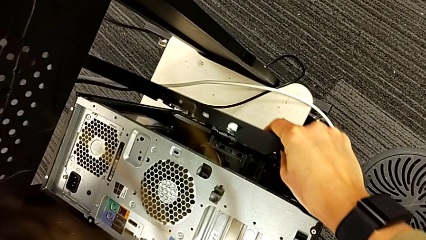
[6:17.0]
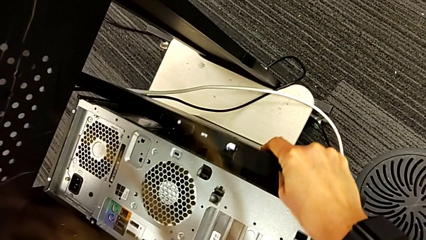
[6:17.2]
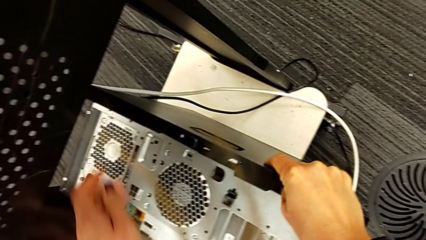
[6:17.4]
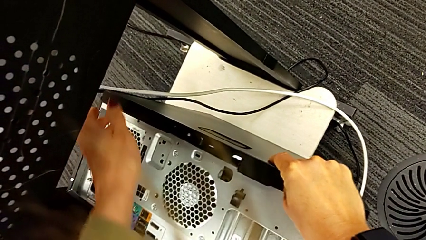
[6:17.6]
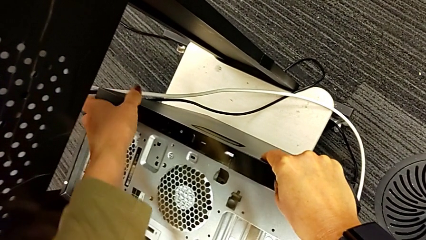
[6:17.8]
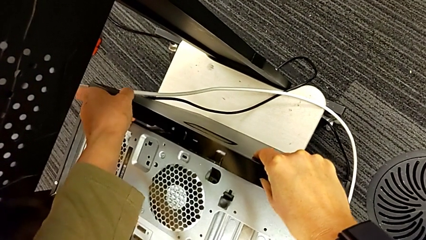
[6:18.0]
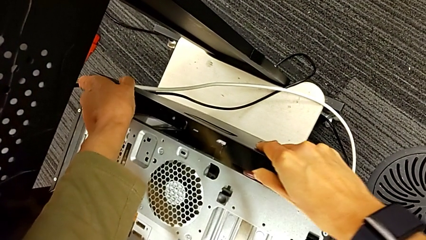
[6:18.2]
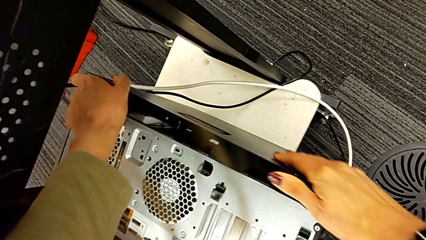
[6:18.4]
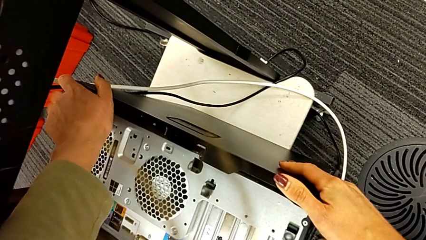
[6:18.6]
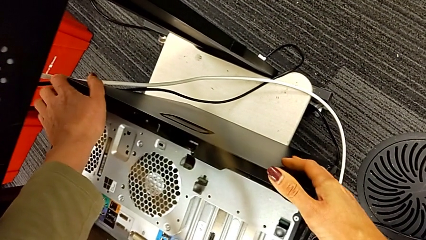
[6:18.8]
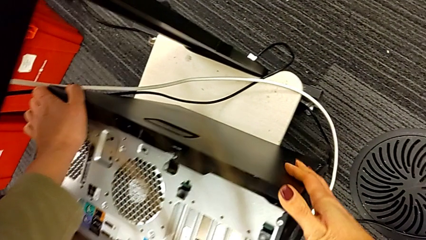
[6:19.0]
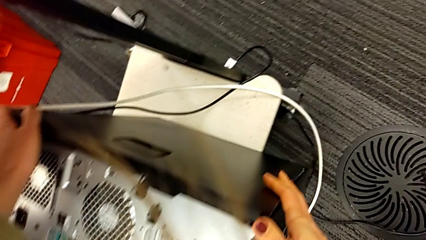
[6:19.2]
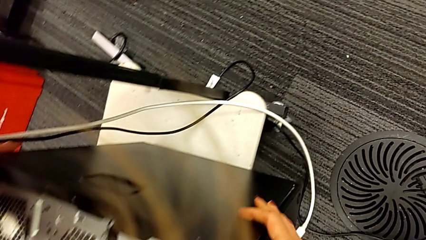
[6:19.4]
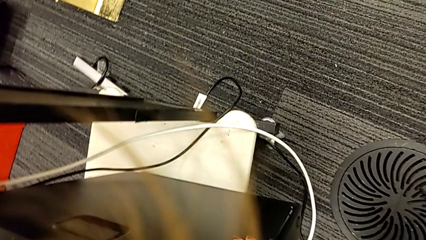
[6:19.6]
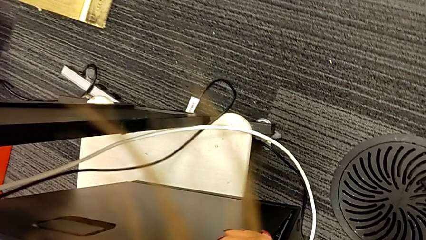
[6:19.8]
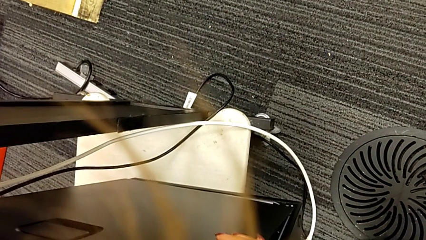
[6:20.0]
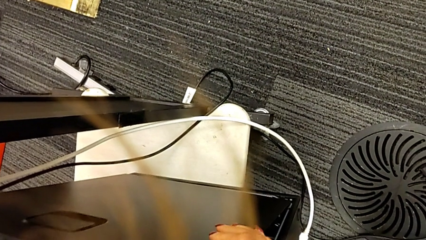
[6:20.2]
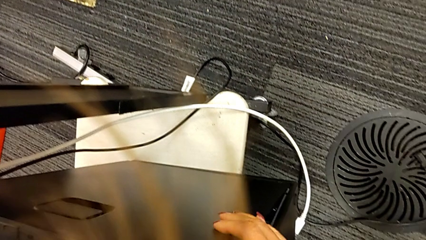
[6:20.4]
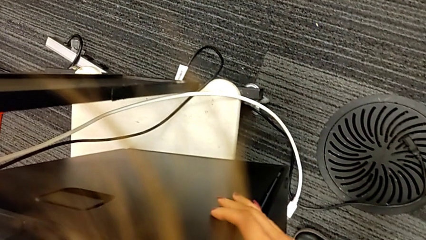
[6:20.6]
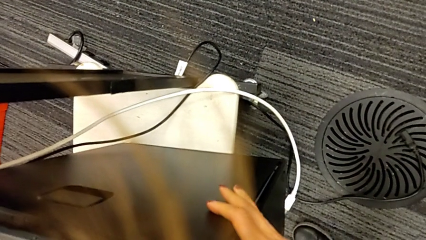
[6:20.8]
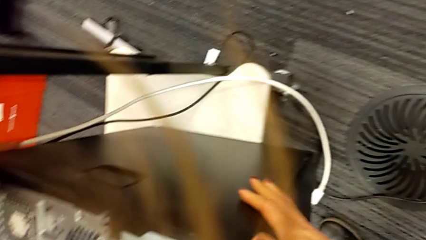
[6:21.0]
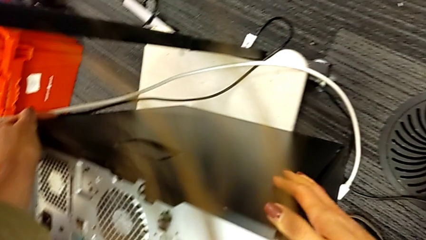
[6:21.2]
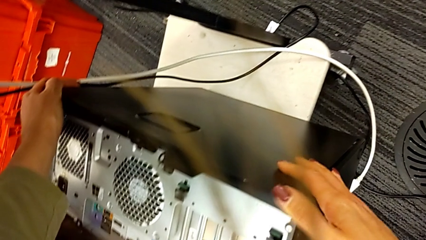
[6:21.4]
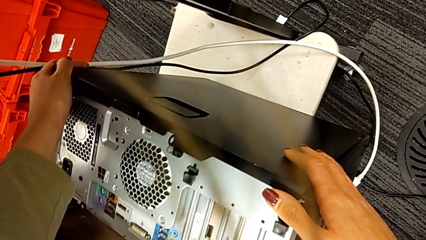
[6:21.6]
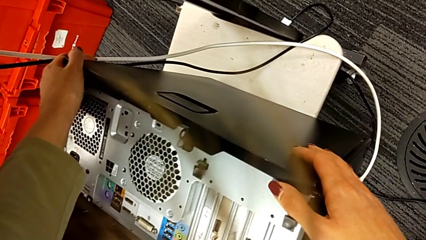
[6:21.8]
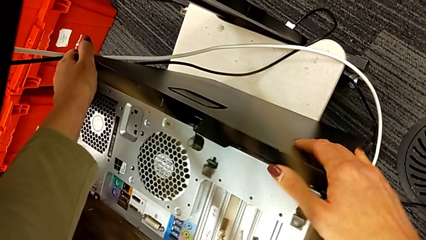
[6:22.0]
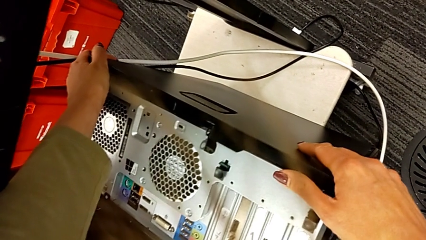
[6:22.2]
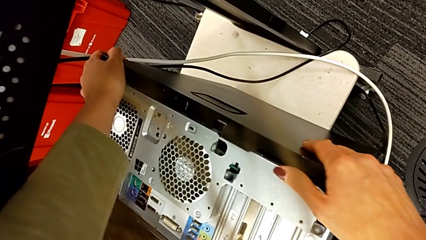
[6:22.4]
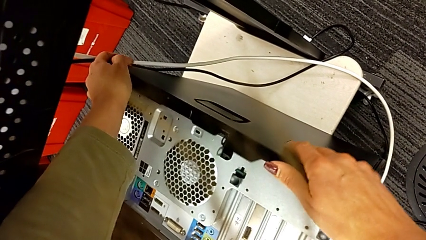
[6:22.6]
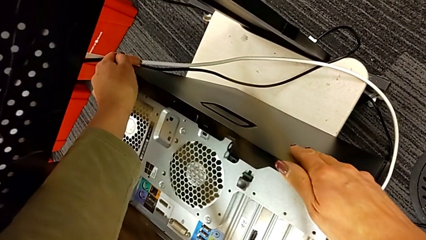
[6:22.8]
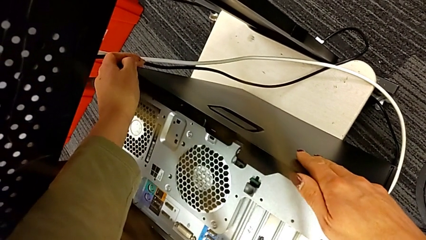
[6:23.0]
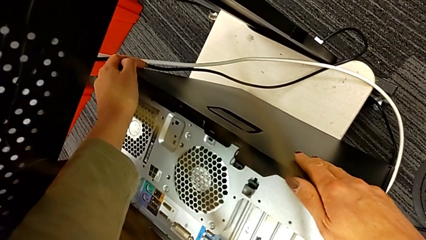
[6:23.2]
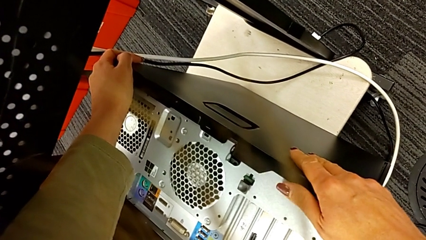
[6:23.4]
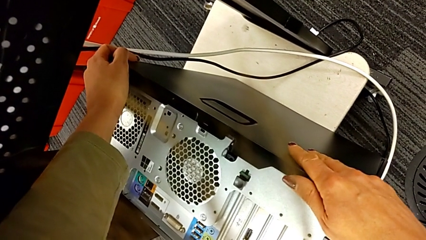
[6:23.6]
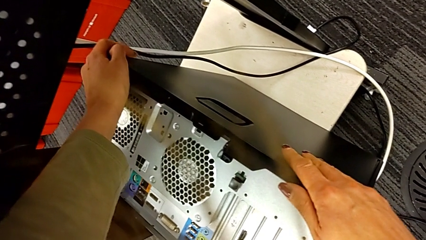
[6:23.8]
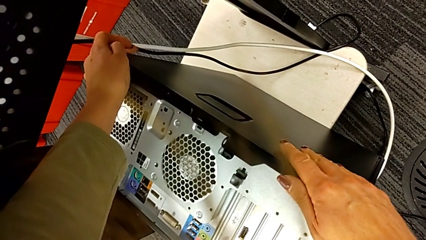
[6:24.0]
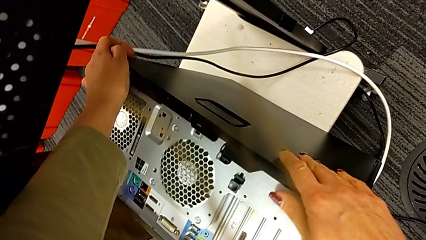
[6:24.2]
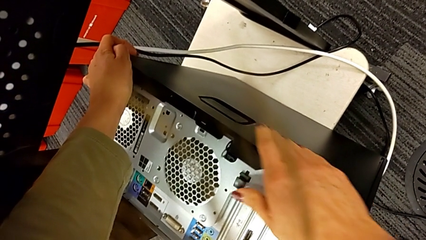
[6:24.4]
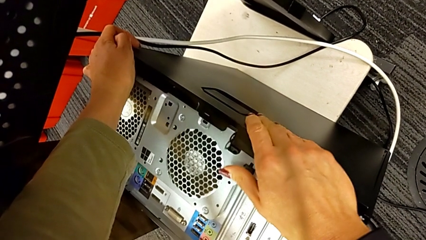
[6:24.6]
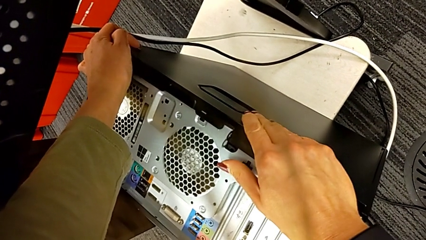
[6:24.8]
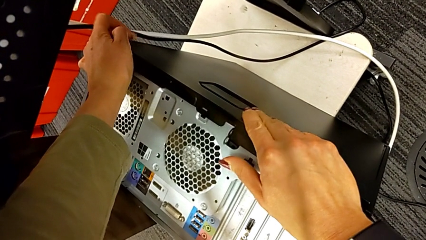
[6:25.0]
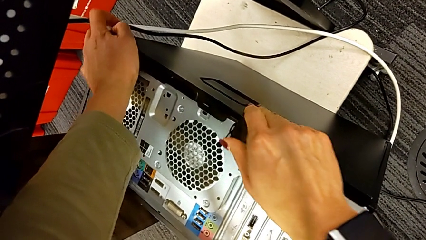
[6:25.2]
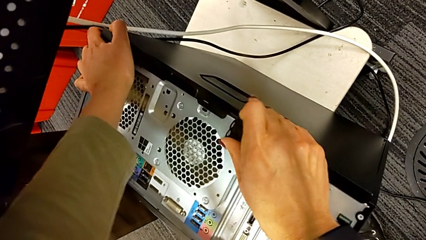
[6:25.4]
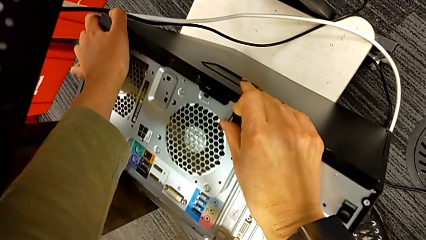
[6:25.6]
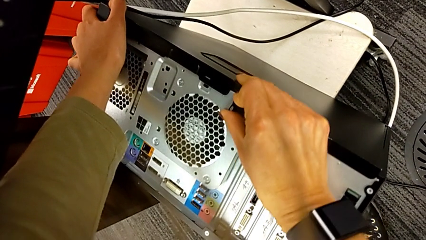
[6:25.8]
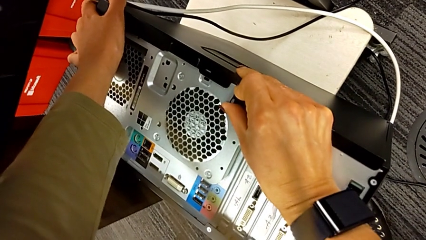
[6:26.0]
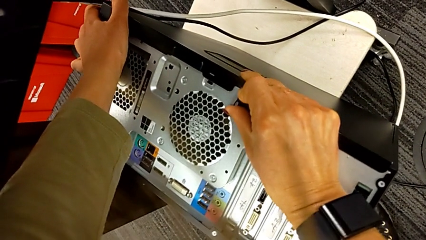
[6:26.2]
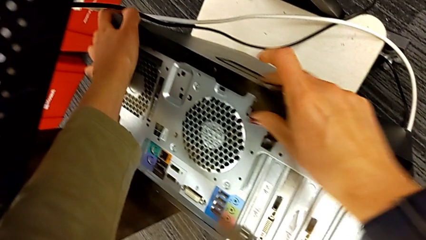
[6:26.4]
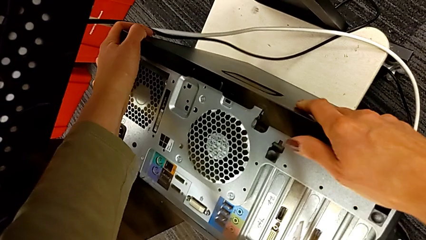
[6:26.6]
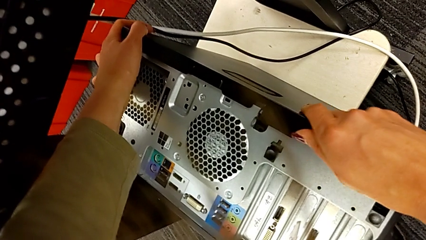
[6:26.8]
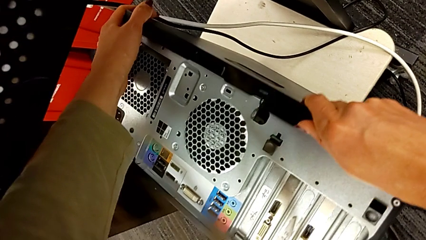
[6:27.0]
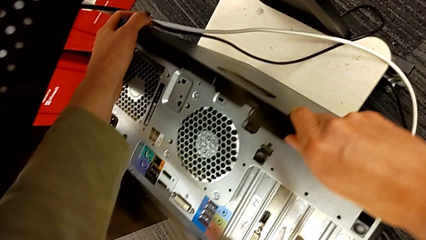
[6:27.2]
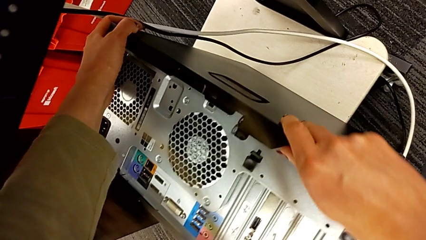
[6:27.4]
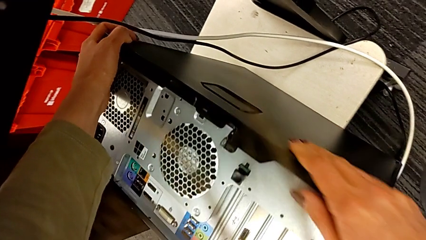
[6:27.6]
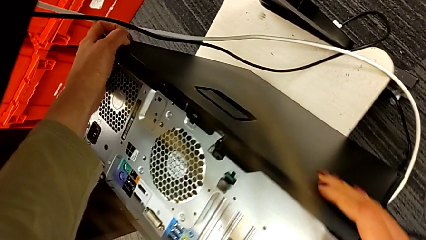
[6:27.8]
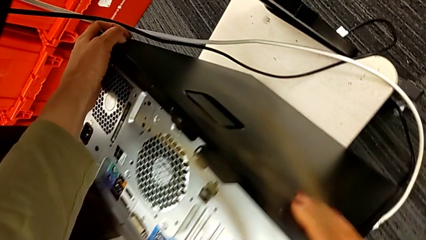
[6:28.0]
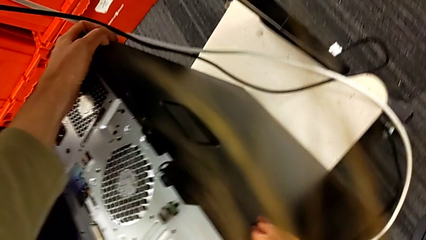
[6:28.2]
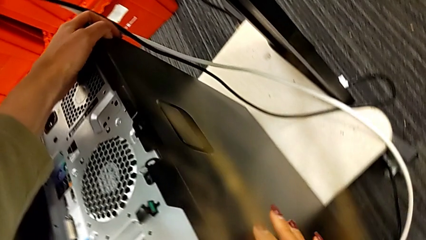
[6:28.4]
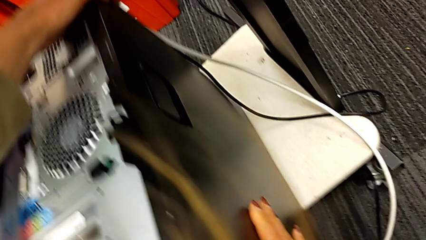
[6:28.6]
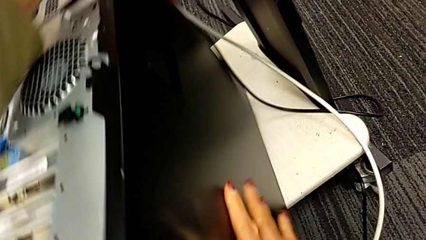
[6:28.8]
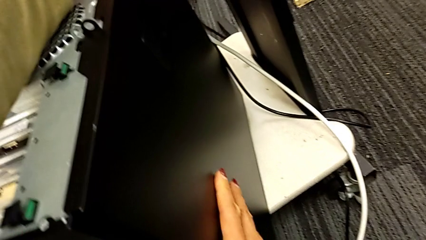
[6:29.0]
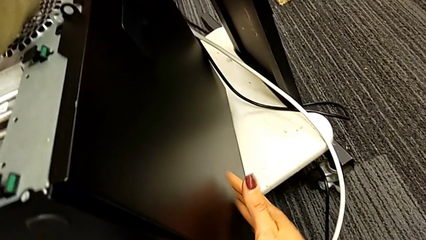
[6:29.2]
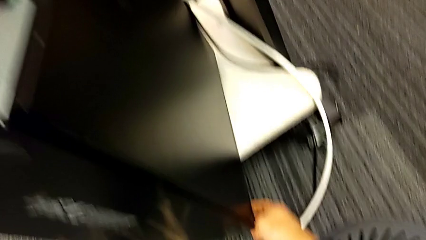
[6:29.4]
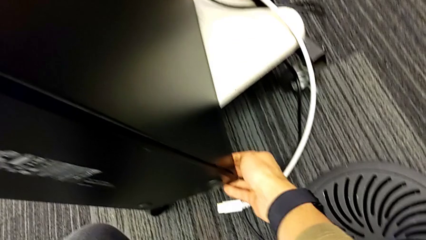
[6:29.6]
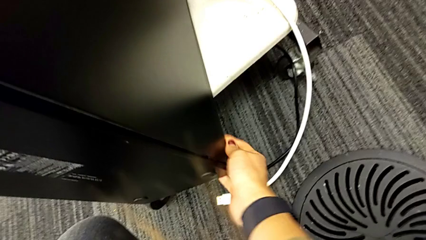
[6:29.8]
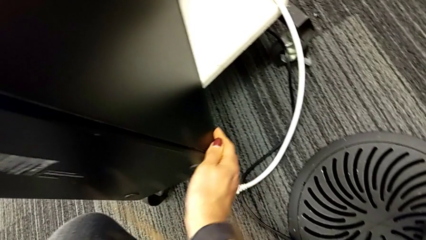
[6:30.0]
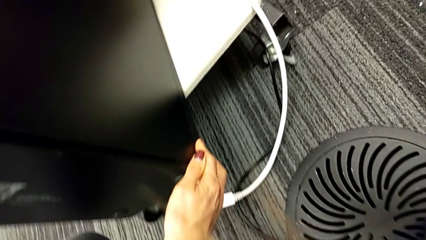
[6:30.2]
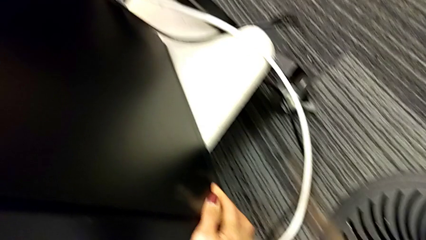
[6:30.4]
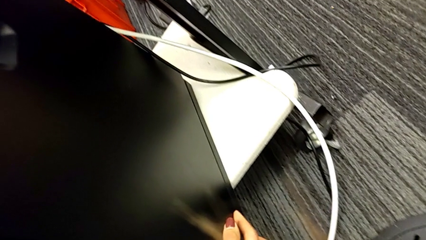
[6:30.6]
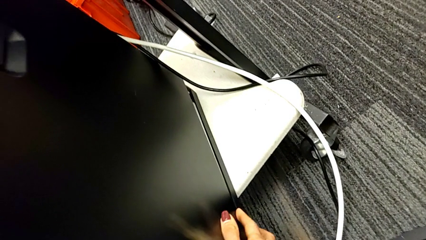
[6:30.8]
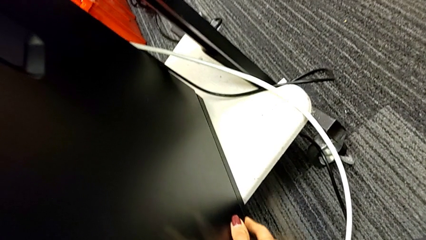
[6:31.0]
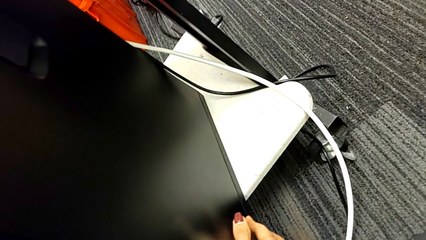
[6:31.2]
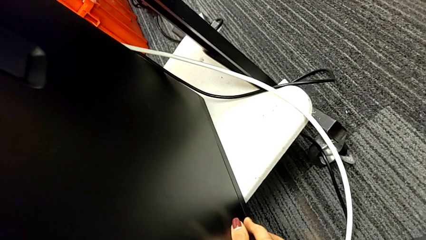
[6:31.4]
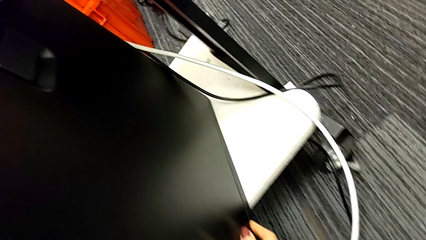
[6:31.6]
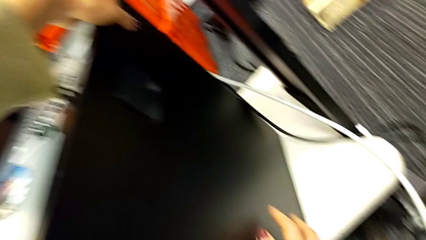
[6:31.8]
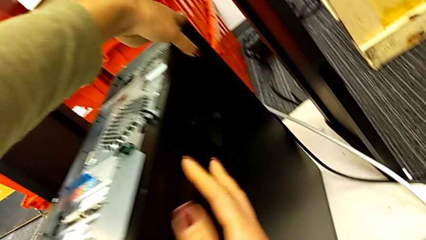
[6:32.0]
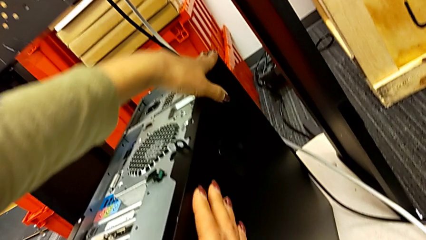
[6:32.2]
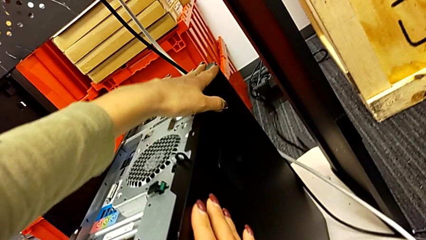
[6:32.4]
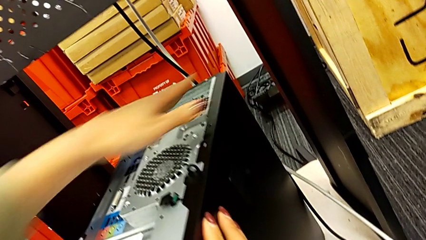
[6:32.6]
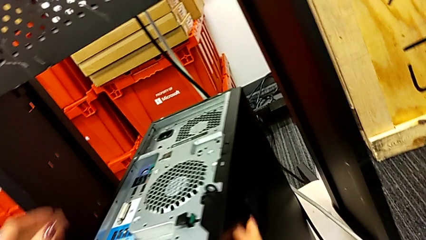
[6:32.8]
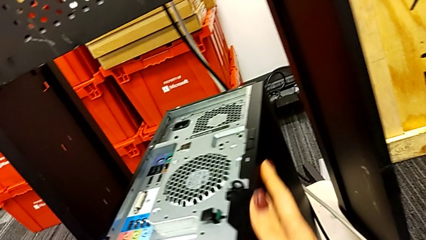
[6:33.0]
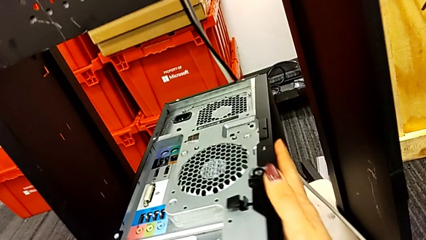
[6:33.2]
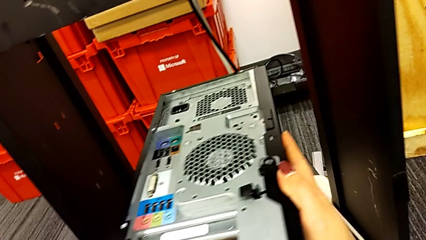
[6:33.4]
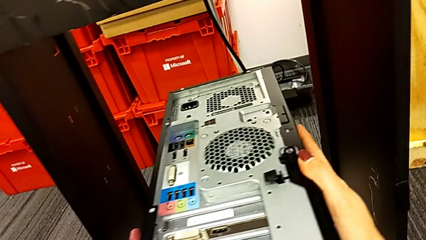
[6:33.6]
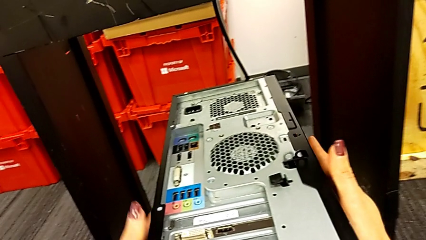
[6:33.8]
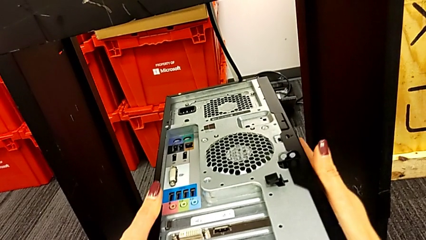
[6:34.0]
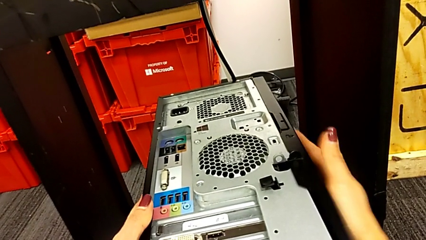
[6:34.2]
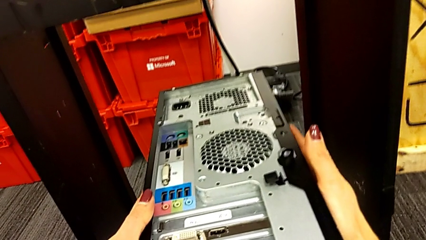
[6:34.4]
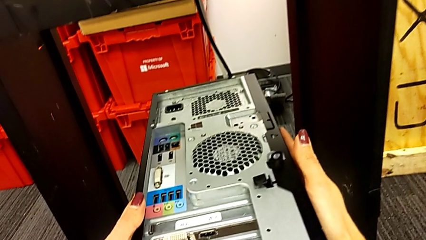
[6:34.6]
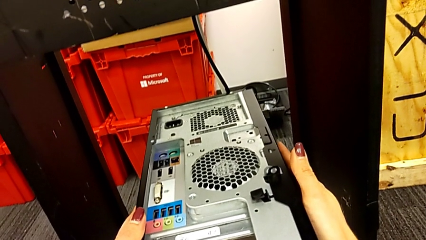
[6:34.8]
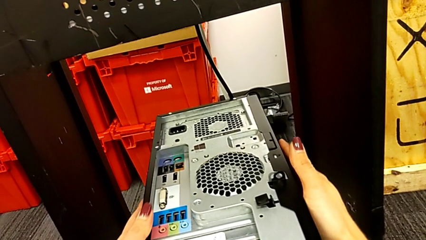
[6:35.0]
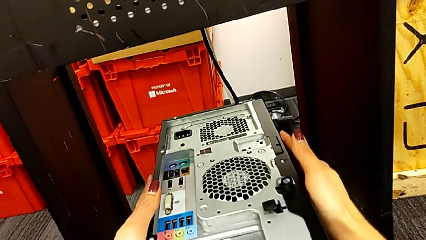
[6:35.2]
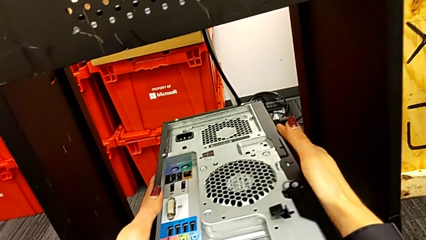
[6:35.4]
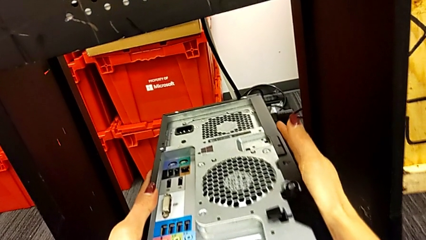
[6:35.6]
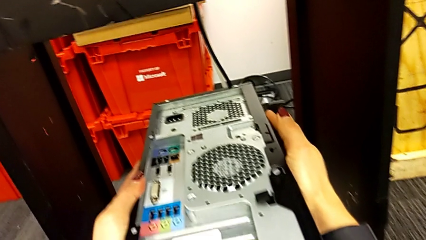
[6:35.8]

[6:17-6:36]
The camera wearer is placing the computer tower on the shelf. They keep aligning the cover and begin to close it.
